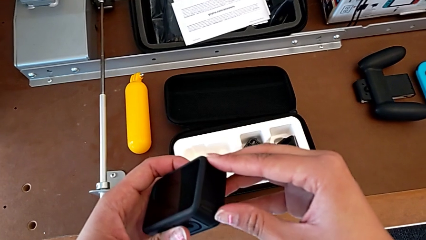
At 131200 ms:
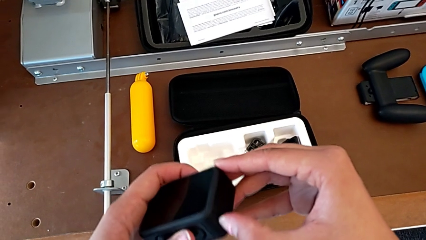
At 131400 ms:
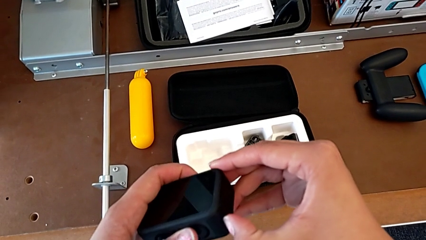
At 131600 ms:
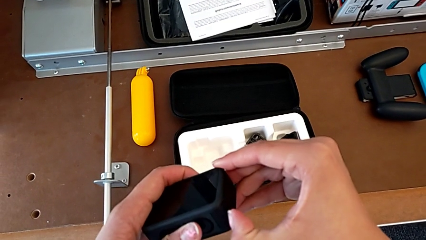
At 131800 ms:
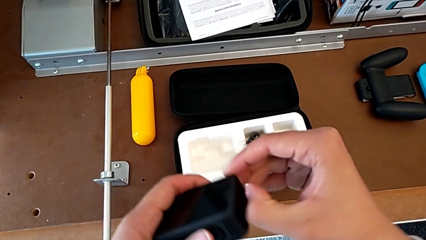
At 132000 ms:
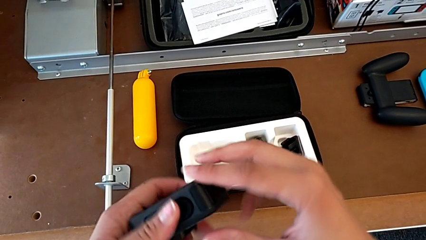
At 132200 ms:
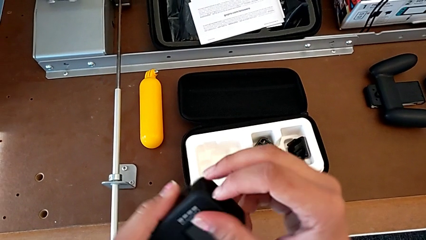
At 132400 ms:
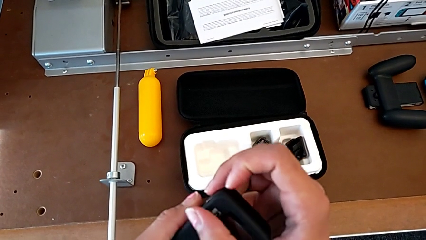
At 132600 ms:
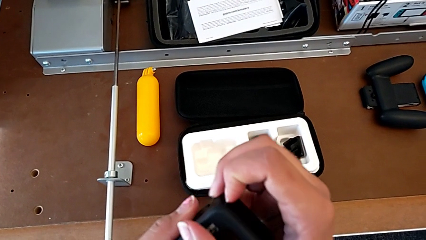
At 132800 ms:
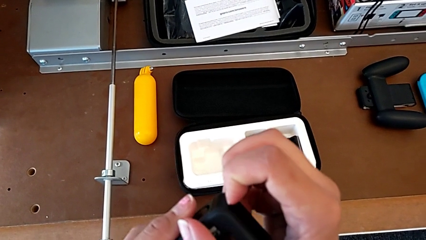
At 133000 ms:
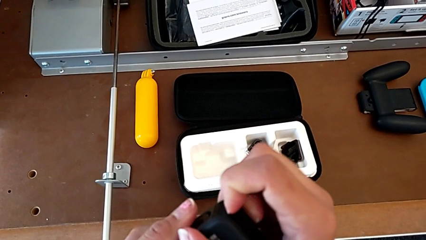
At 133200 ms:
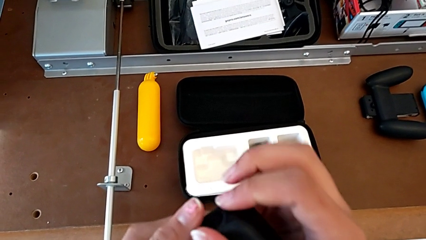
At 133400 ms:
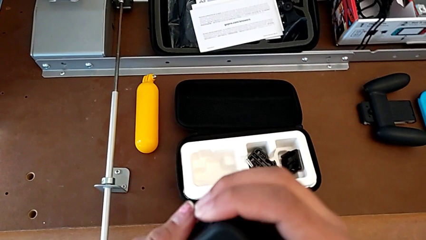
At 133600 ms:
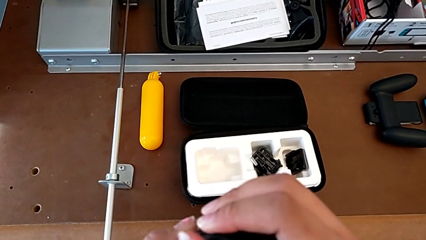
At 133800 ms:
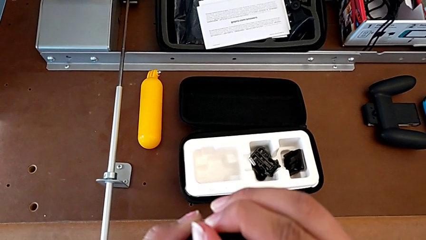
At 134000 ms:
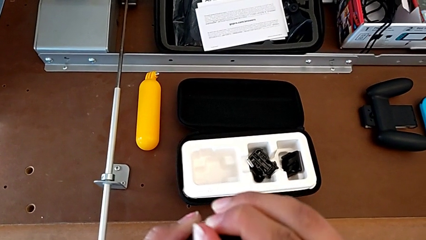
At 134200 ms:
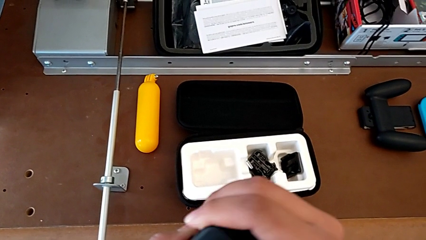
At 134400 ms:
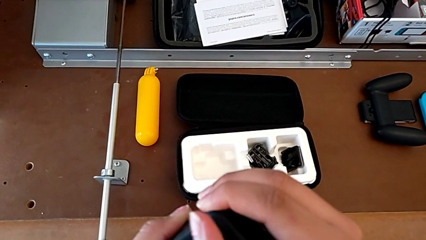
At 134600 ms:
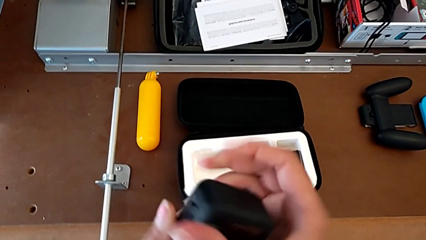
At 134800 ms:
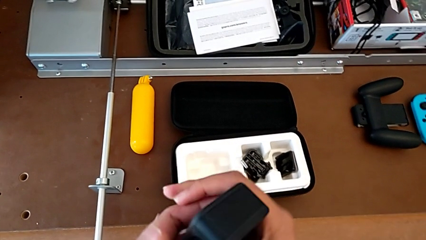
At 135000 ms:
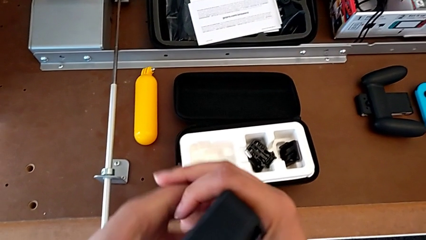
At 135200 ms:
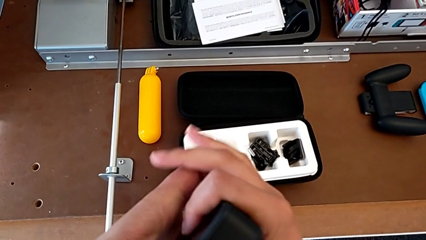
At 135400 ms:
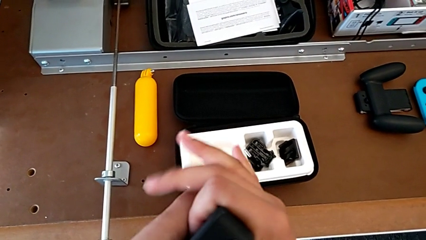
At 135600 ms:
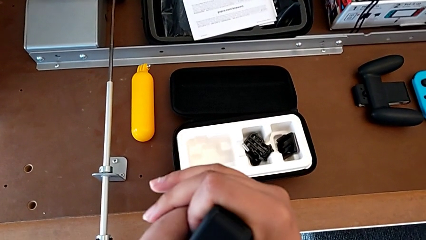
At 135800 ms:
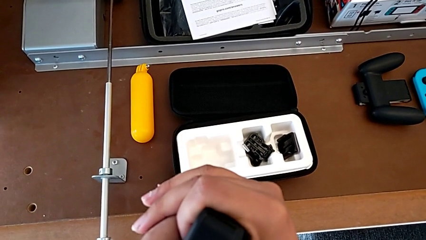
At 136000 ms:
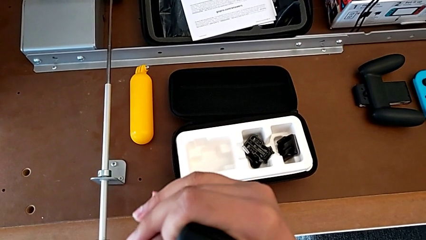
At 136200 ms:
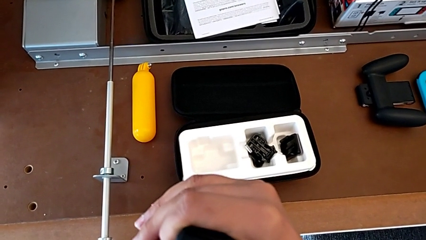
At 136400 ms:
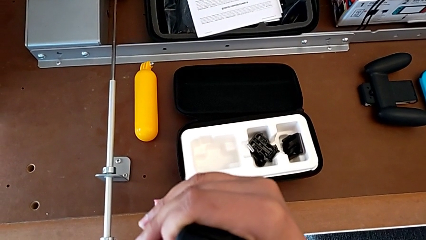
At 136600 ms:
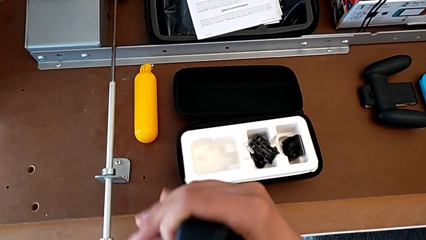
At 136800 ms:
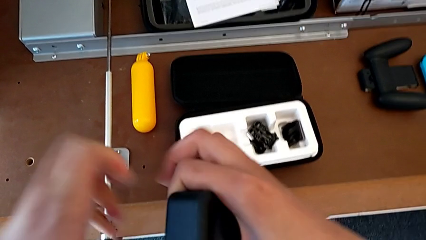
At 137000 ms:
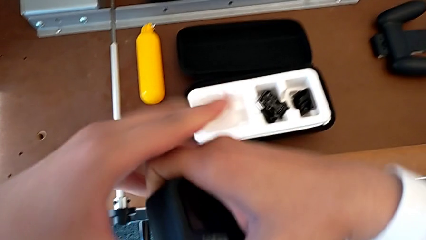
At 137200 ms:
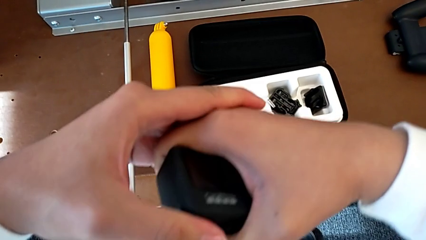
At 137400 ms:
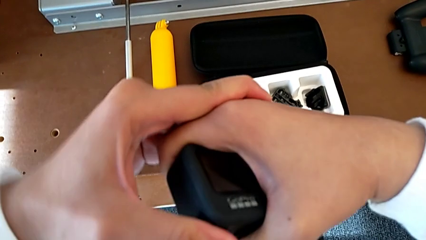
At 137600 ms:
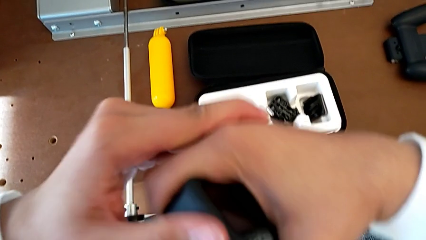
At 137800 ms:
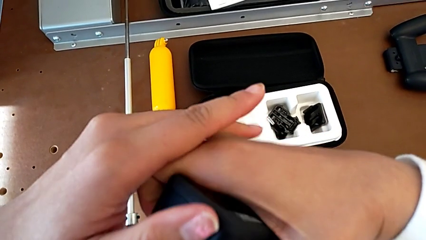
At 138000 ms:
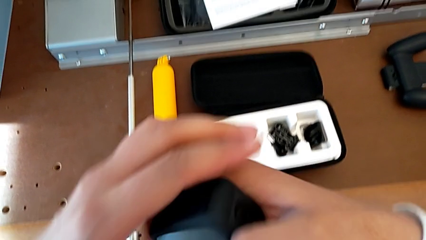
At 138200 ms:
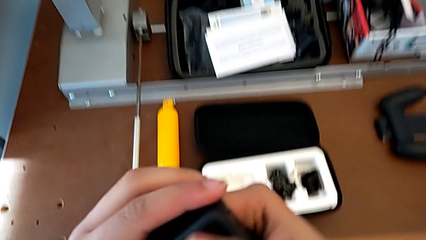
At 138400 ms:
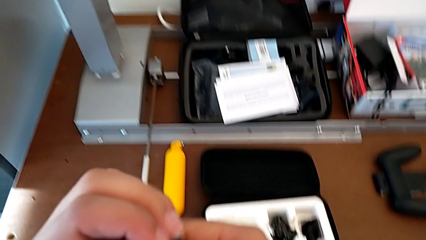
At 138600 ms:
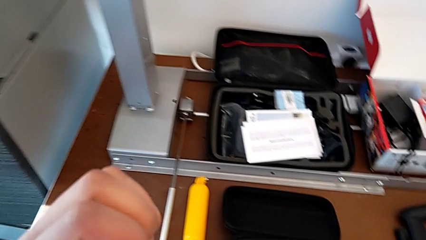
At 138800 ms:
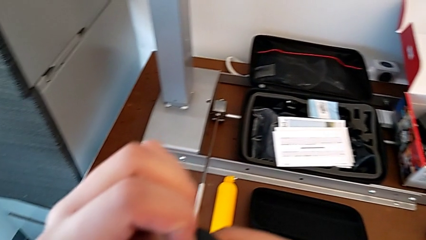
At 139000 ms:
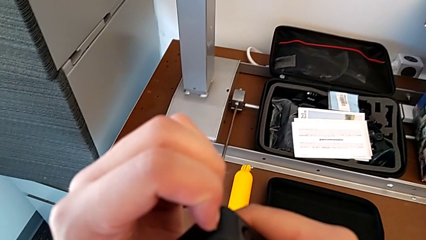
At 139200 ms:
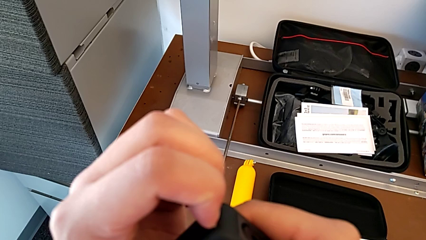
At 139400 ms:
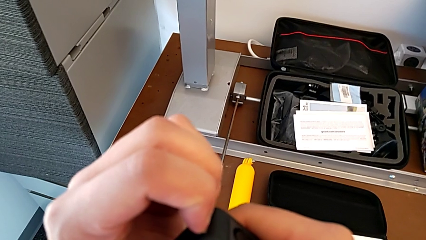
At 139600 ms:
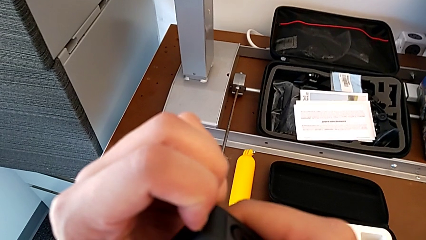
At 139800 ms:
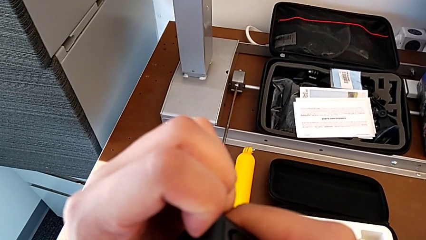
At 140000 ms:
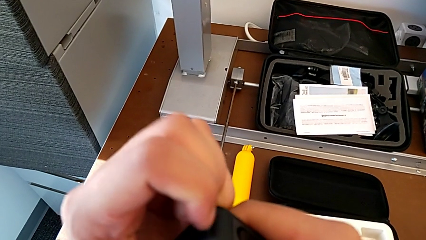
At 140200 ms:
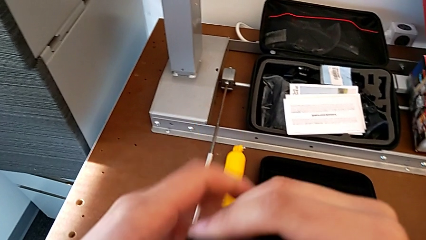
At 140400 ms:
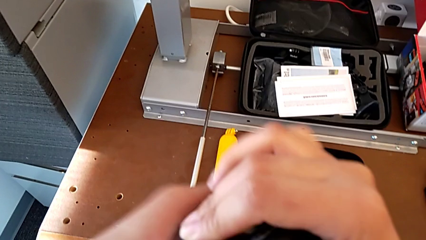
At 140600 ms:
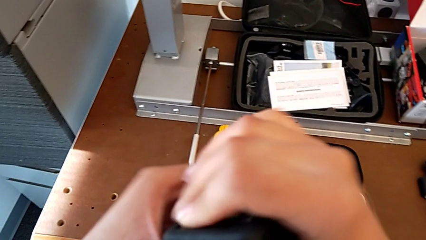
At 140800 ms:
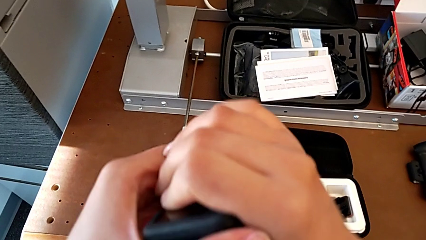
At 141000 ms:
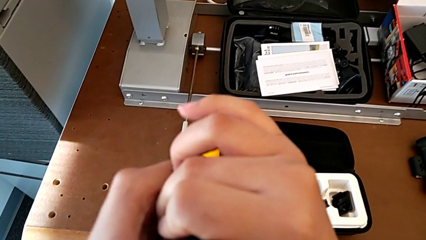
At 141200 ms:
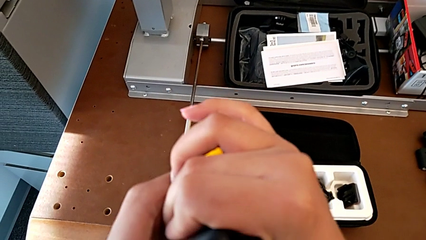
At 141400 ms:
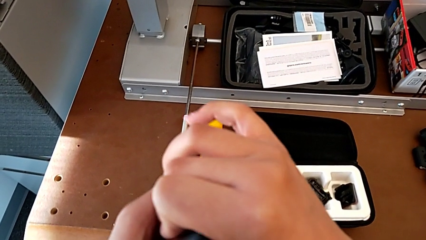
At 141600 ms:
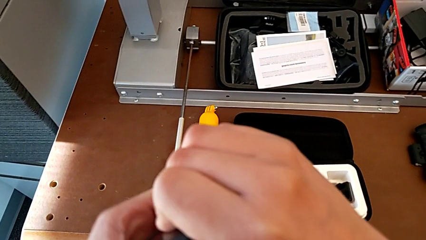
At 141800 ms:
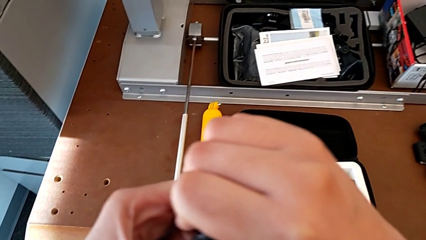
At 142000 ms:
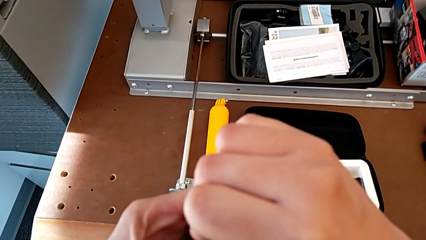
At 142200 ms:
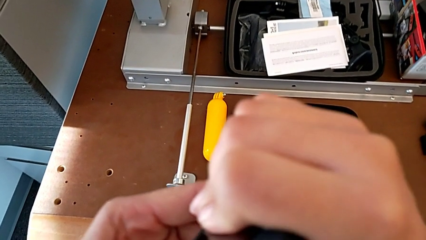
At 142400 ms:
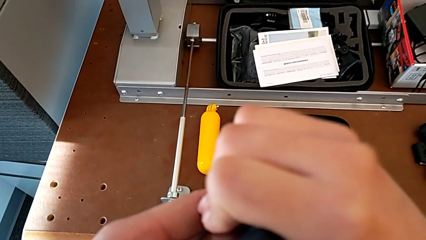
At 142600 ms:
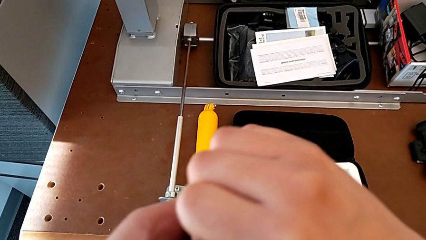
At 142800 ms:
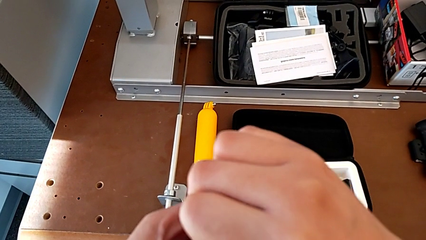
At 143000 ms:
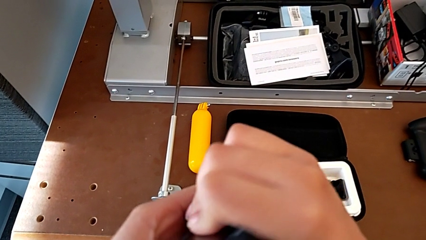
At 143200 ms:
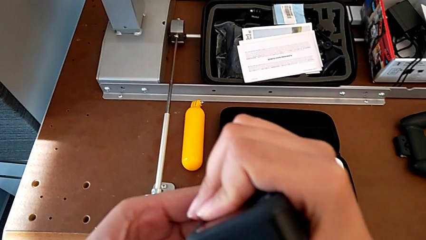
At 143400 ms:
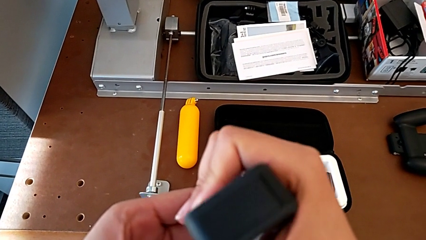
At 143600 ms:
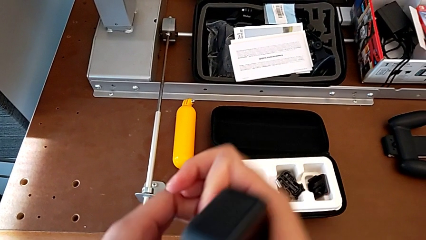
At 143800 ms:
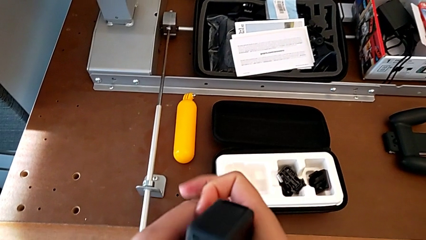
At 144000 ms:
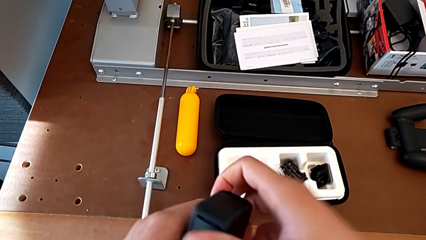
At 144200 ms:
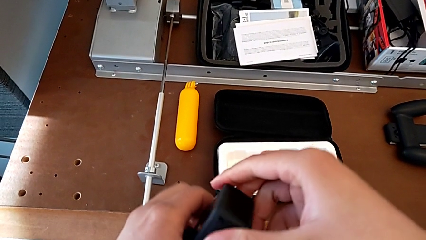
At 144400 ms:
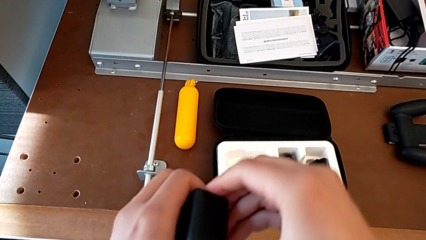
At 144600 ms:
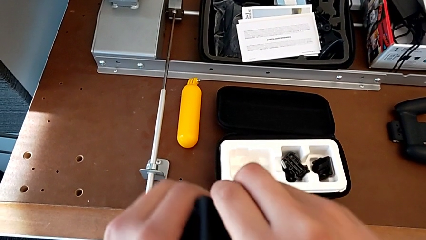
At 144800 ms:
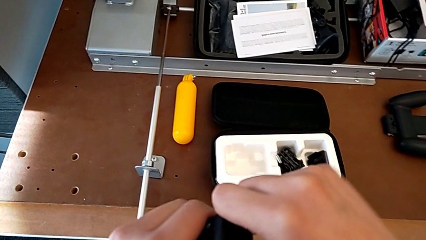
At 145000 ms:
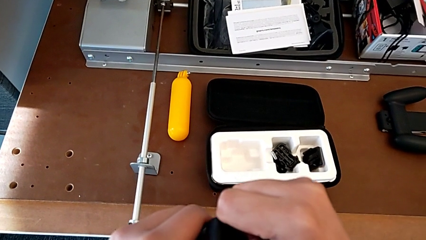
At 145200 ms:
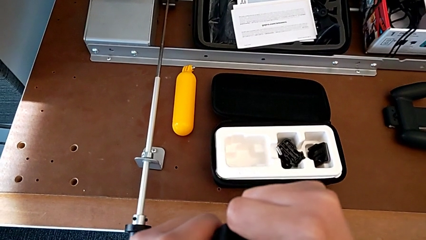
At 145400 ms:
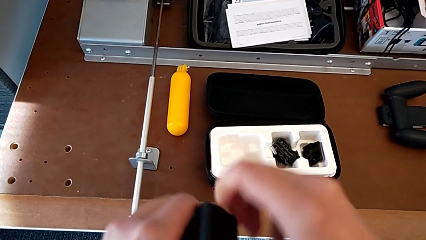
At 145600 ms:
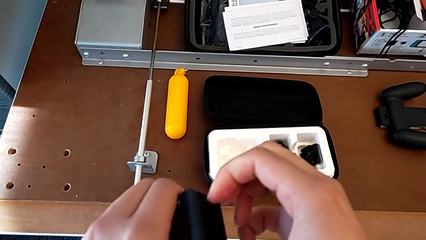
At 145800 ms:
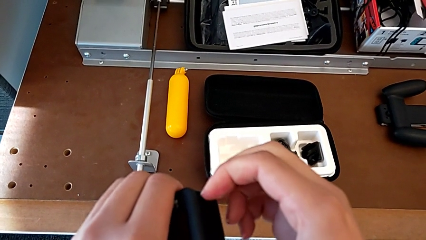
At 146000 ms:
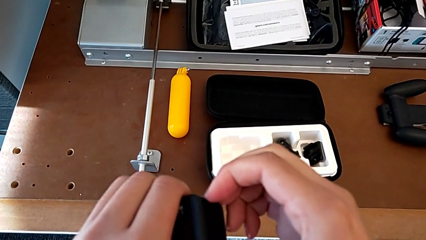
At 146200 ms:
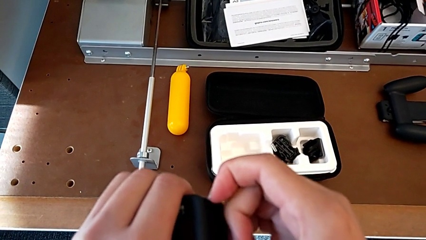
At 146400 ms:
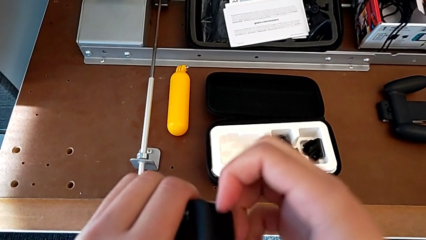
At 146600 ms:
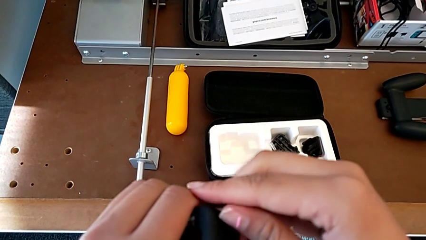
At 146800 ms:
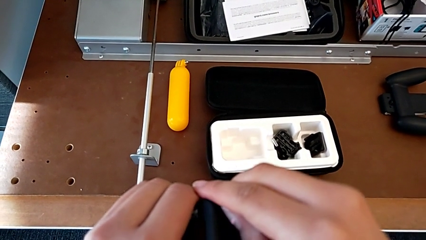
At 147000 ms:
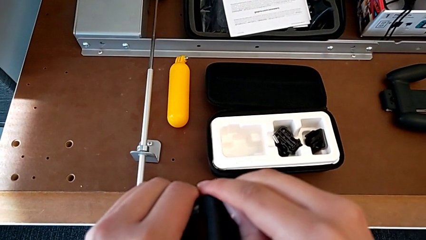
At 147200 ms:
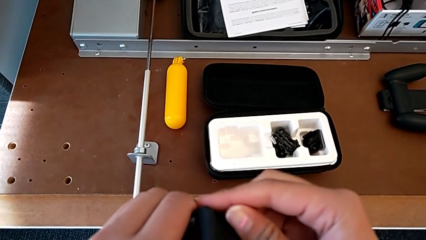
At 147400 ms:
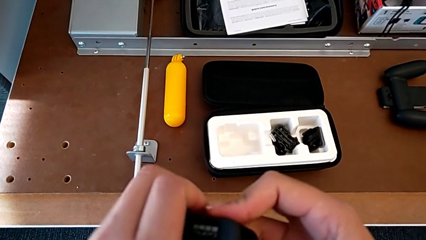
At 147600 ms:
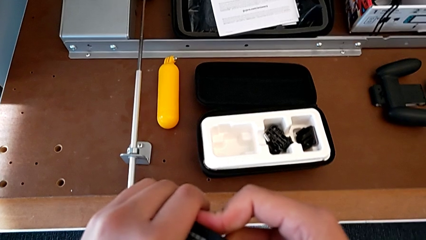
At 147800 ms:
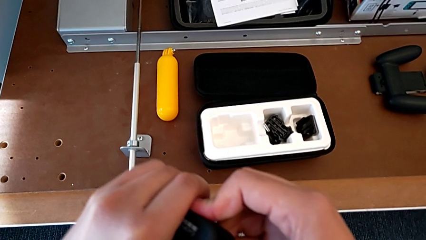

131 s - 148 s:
The camera wearer is inserting an SD card. They grab the battery door and pull it twice.
